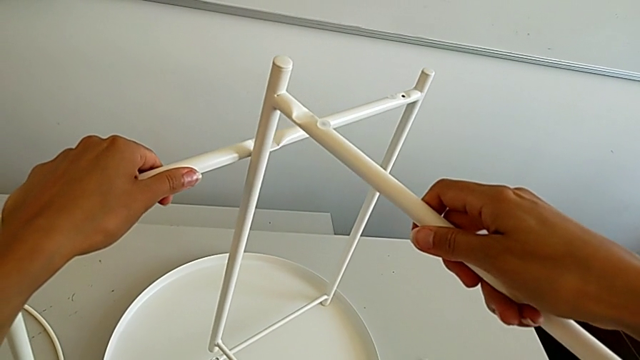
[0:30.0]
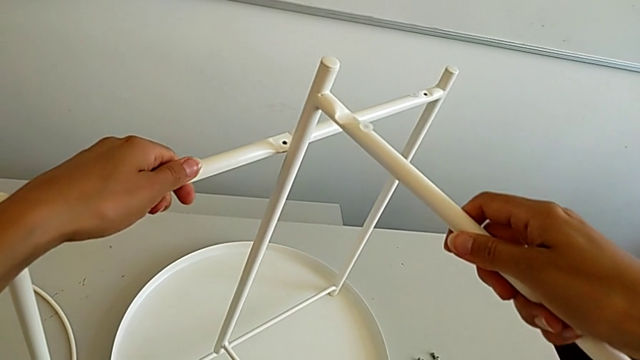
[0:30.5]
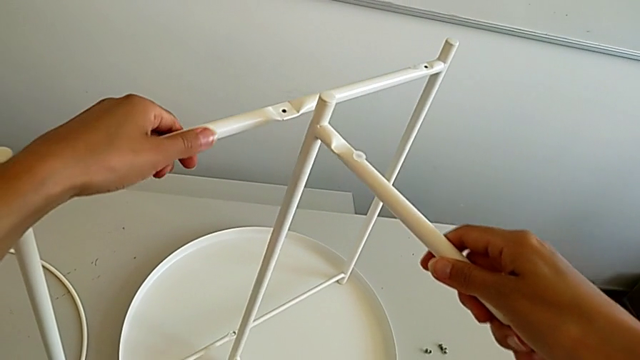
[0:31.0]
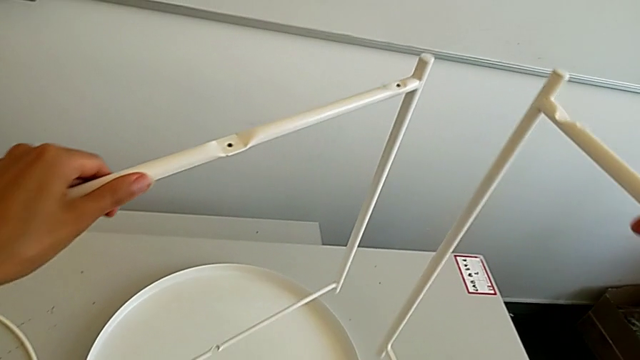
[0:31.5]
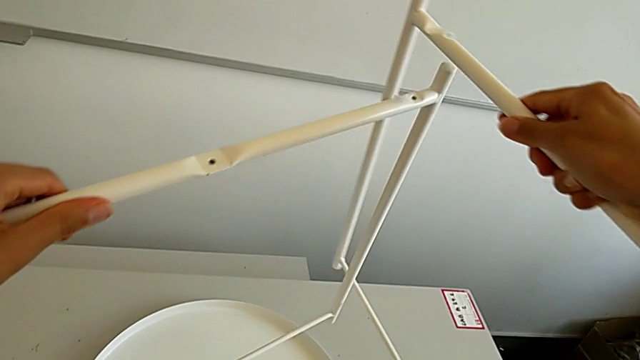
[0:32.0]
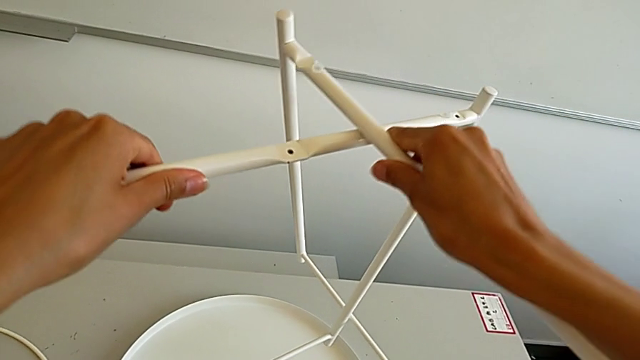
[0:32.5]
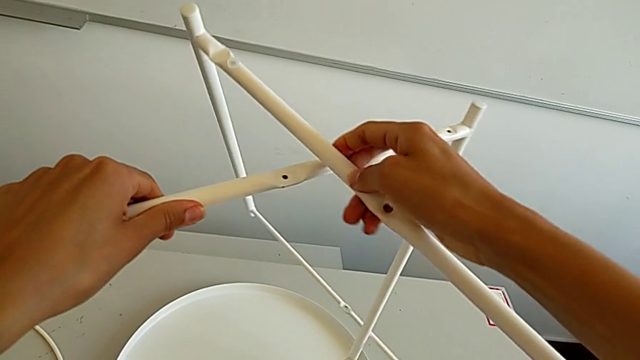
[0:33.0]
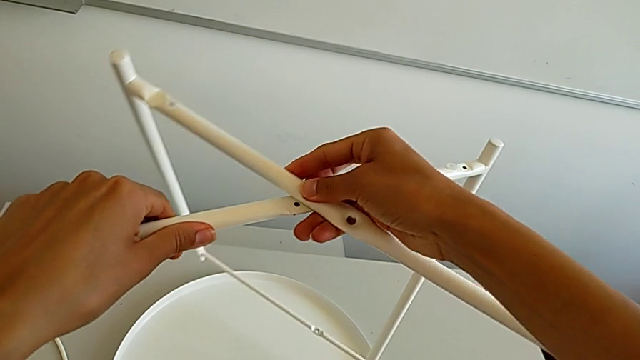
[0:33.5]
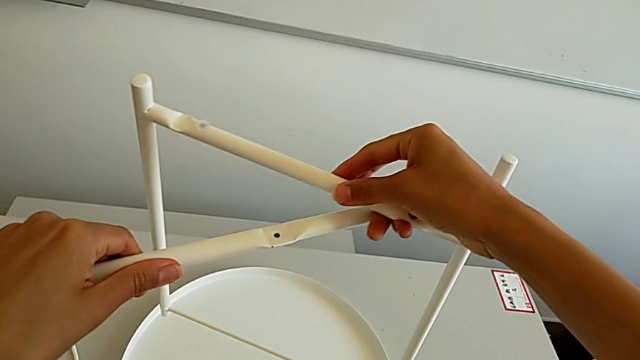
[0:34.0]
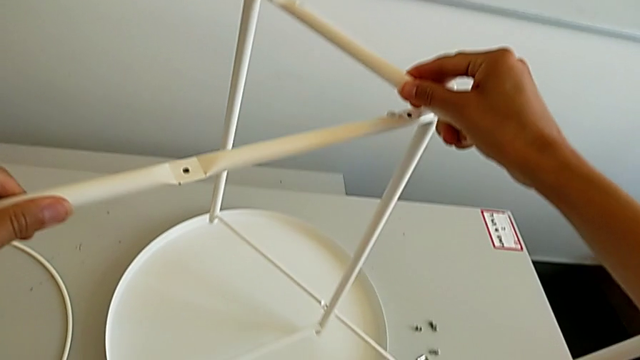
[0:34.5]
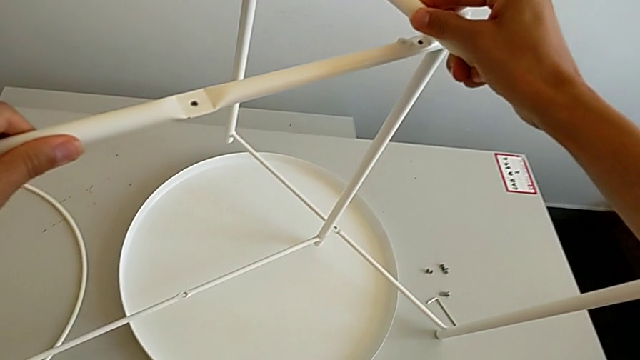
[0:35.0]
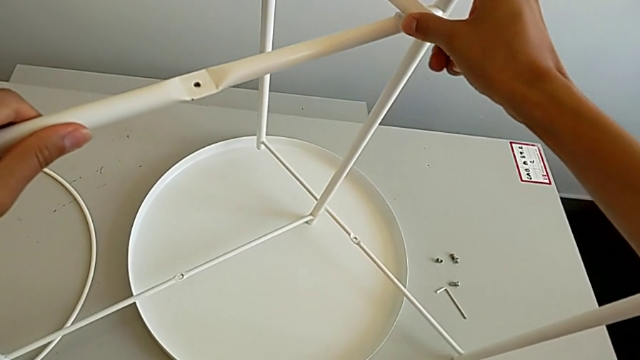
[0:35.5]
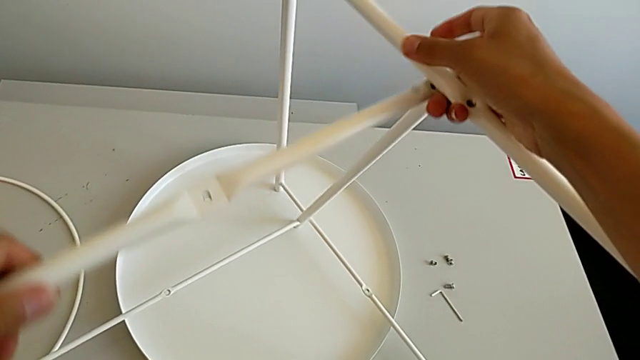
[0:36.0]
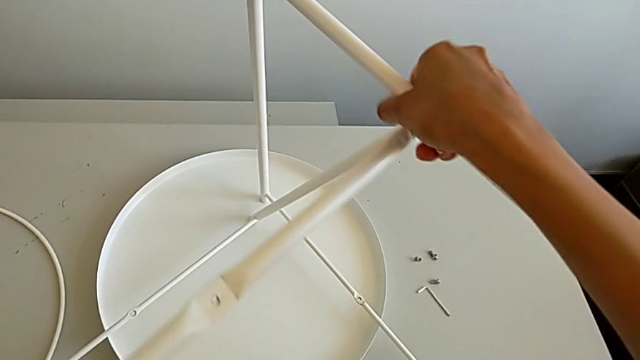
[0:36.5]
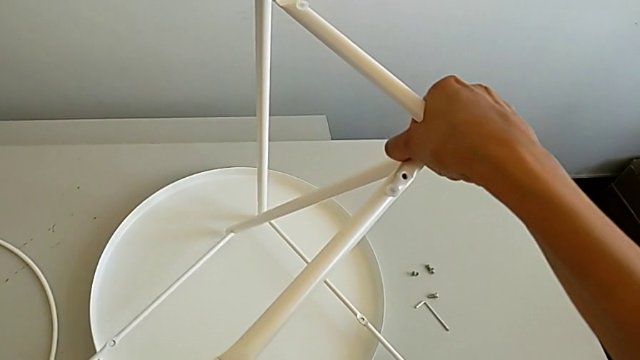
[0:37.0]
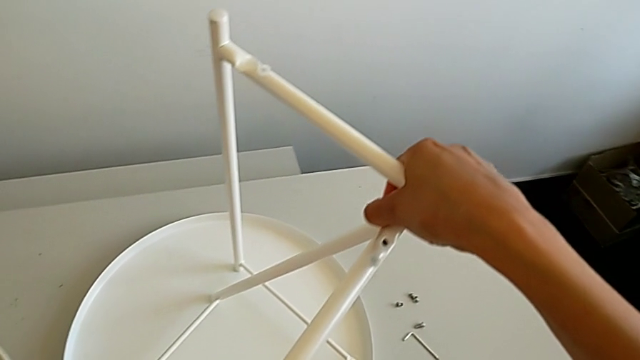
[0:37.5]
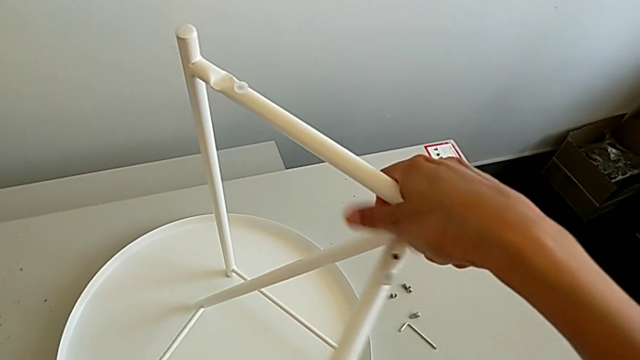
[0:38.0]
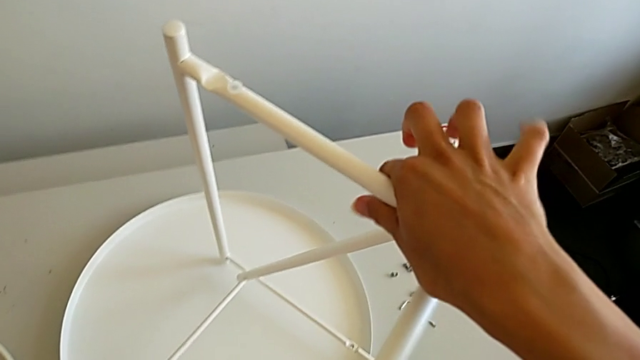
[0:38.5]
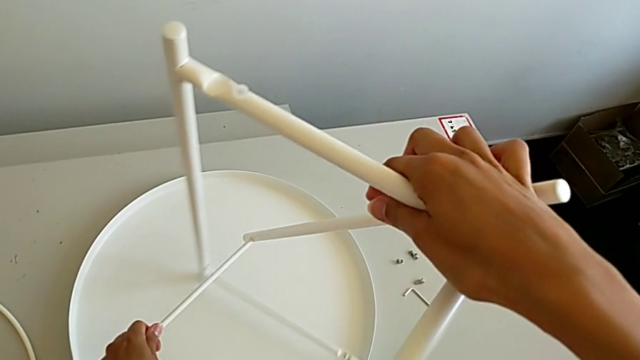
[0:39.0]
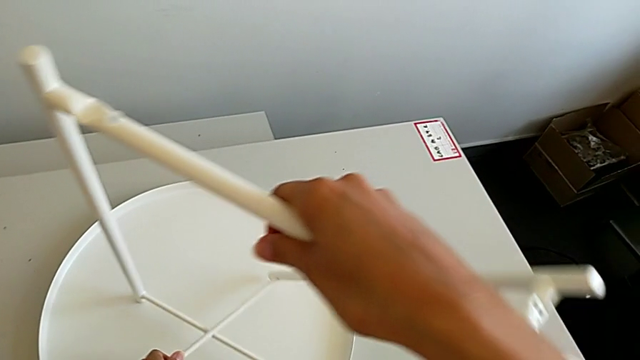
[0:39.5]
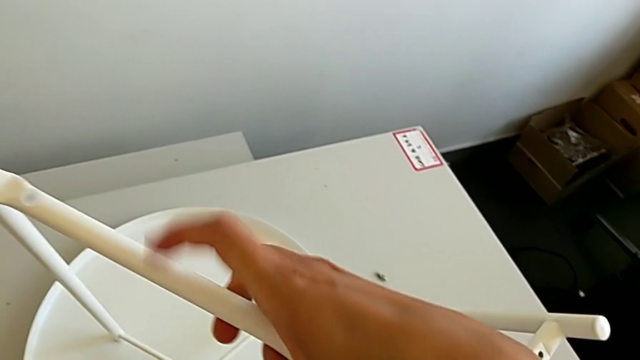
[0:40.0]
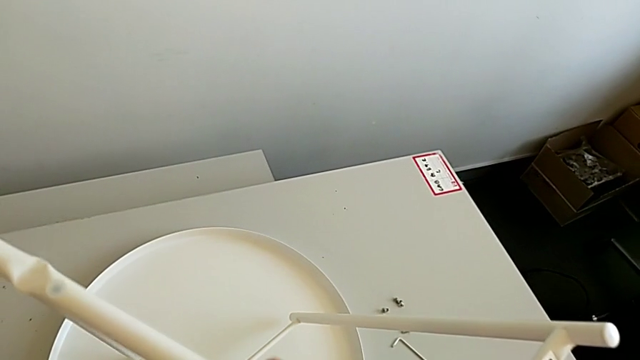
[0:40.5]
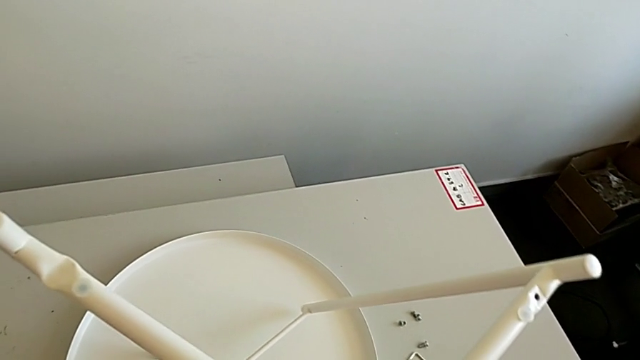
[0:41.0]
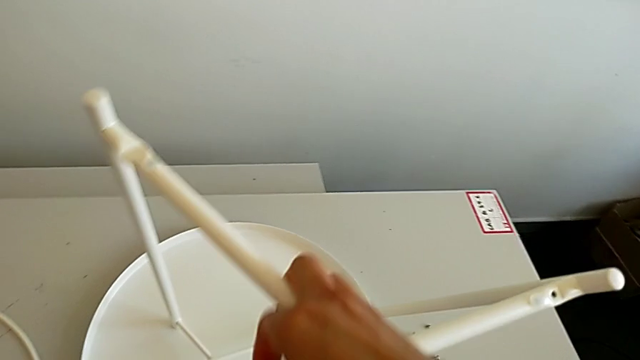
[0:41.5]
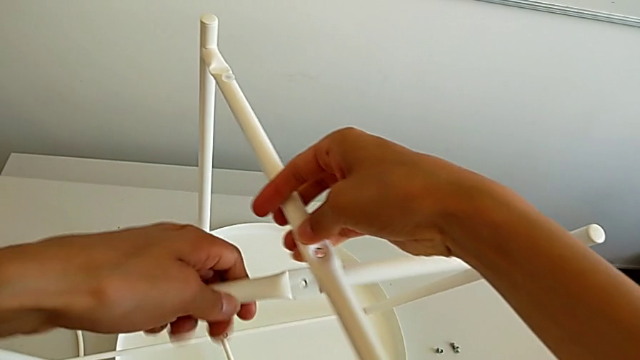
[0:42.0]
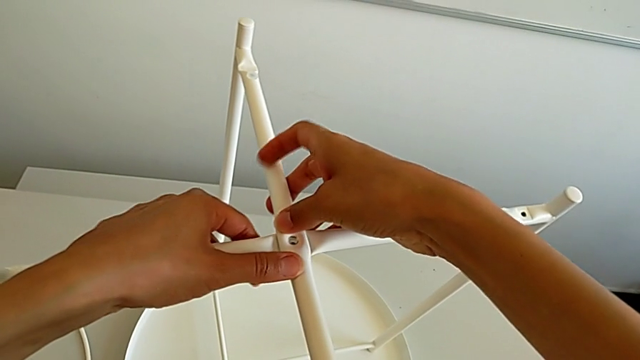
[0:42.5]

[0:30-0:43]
The camera wearer is assembling the table legs. They align the leg, withdraw it, place it and align it twice.

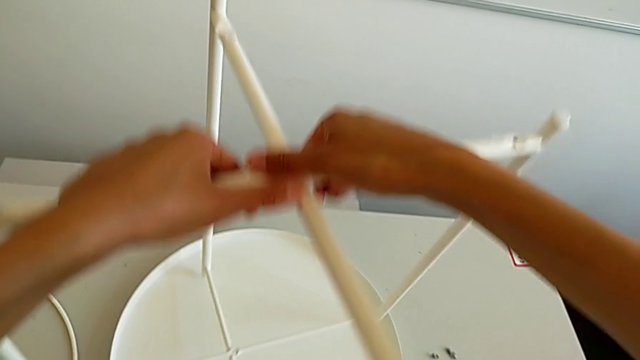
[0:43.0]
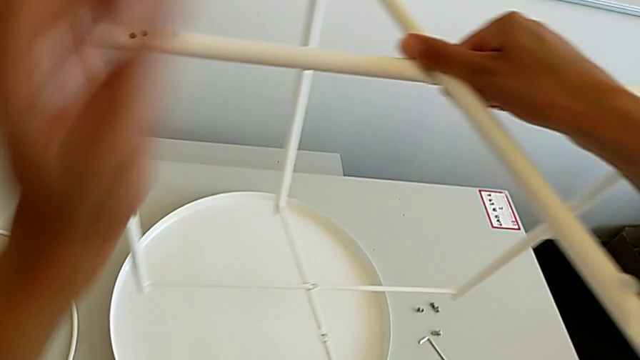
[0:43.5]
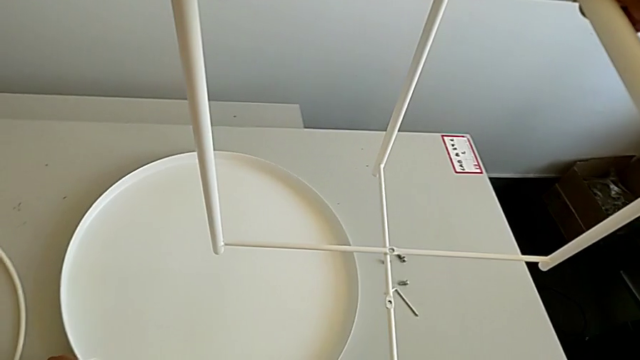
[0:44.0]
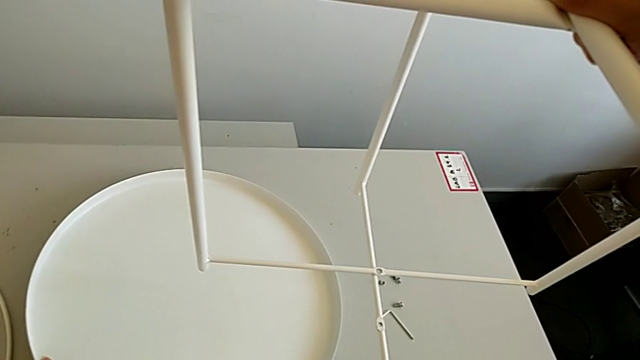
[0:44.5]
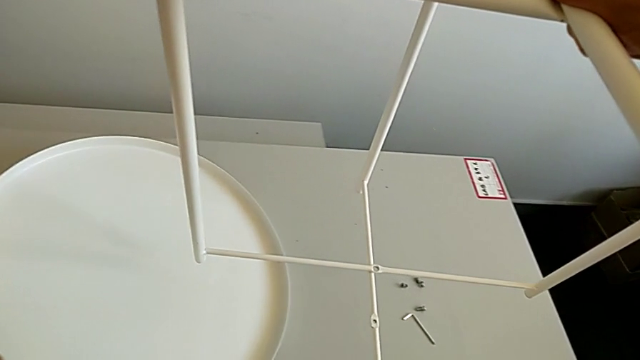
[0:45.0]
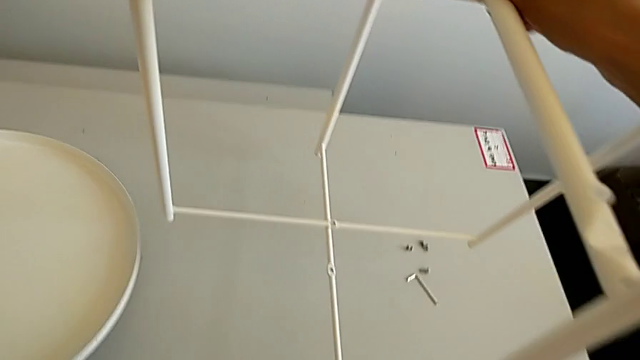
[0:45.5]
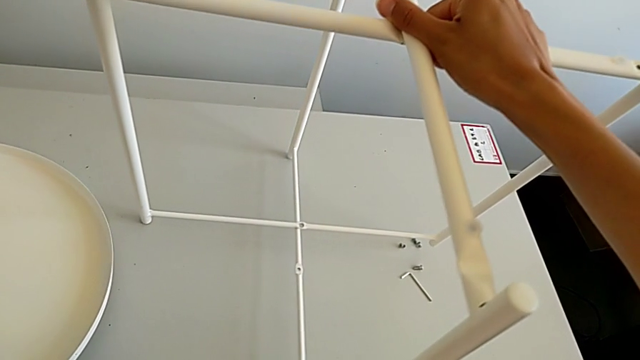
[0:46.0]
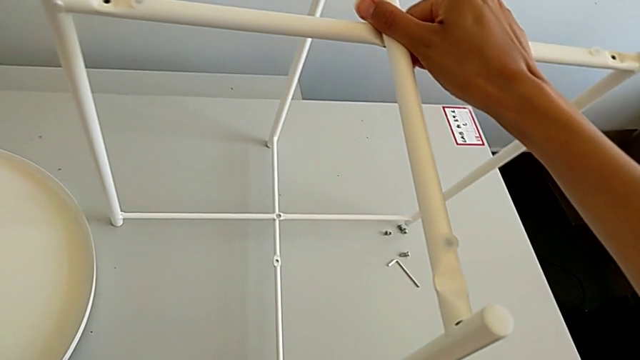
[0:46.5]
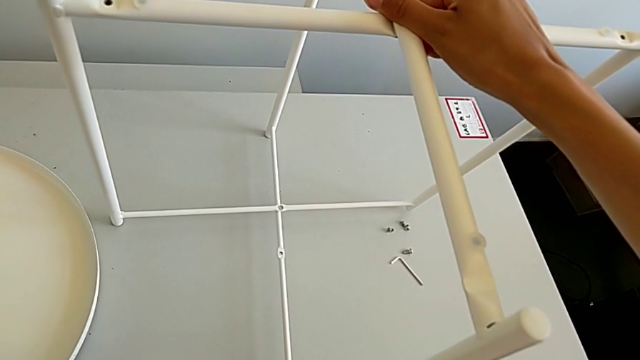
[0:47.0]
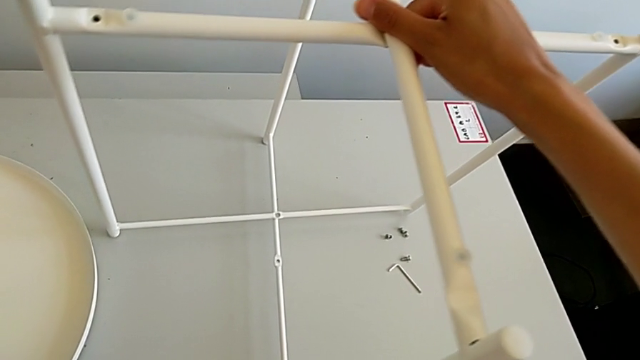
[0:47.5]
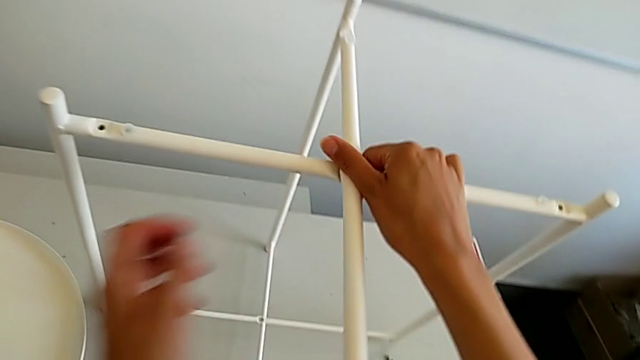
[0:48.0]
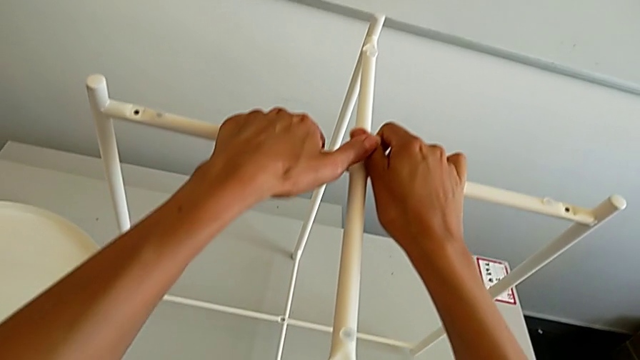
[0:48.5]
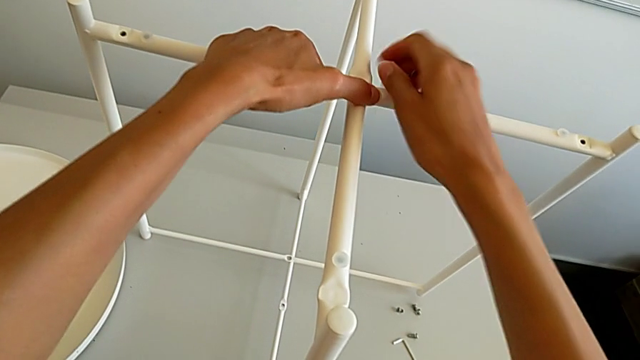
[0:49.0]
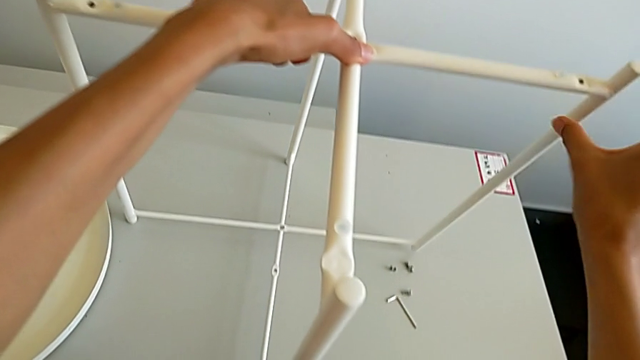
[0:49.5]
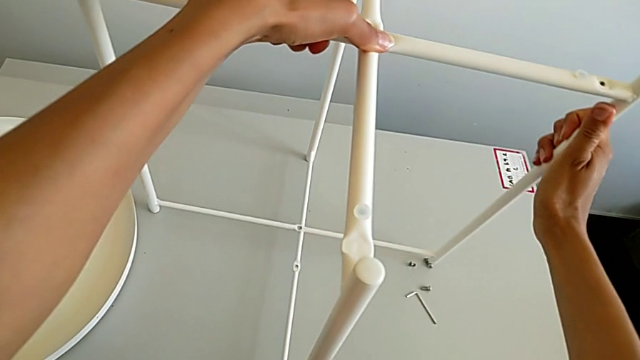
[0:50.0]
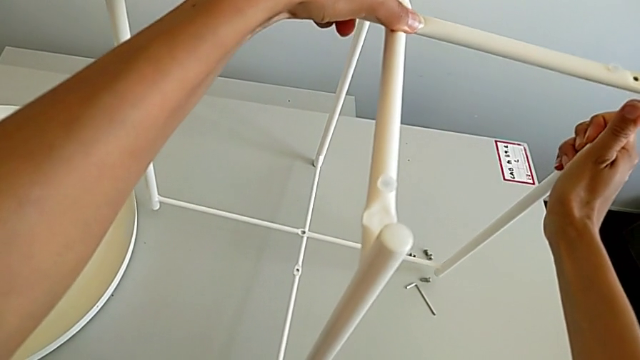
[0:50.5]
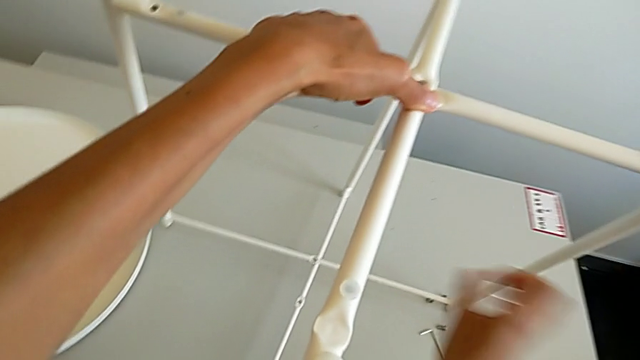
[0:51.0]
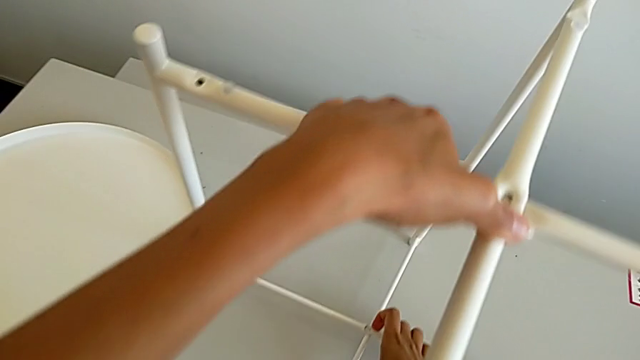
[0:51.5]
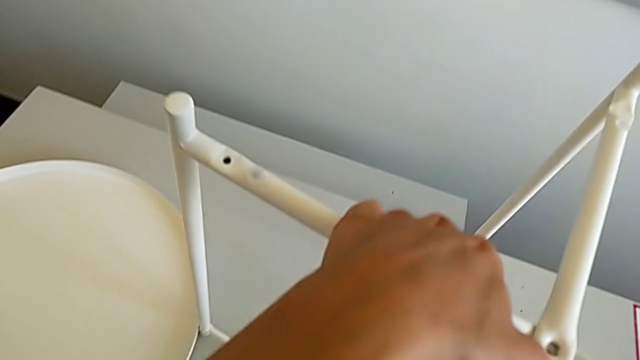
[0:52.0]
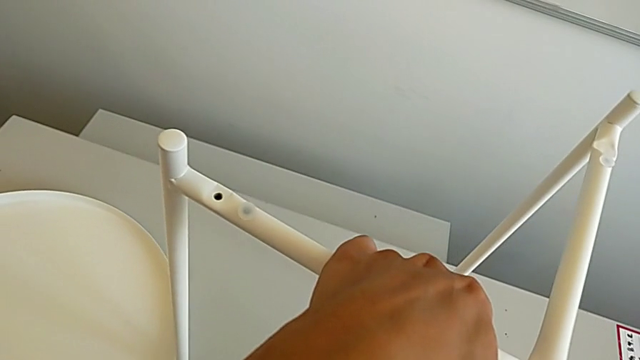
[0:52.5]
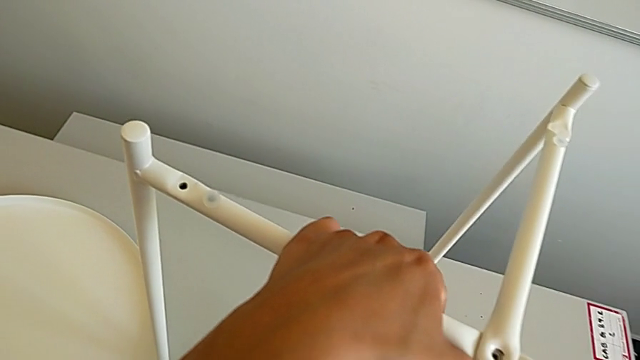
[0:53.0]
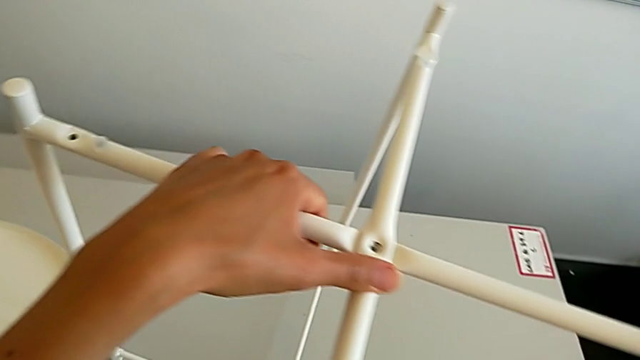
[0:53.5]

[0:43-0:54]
The camera wearer is assembling the table legs. They lift the leg with the right hand, lift the tray with the left hand, place it with the left hand, place the leg with the right hand and align it twice.
